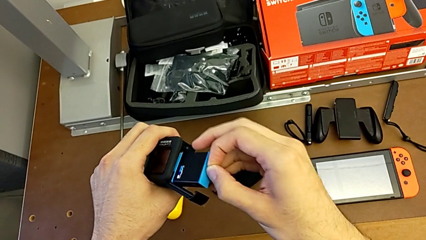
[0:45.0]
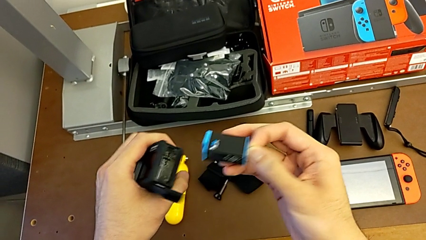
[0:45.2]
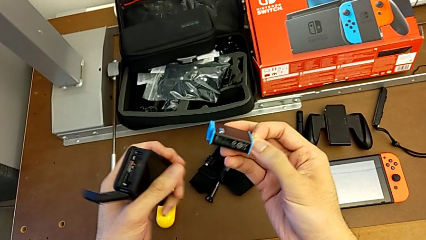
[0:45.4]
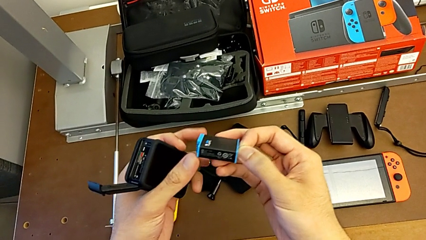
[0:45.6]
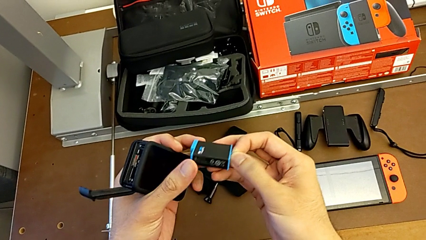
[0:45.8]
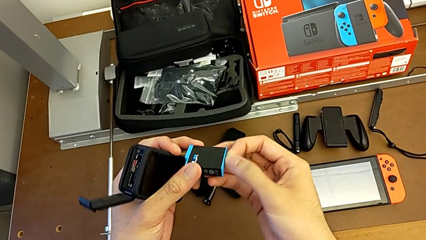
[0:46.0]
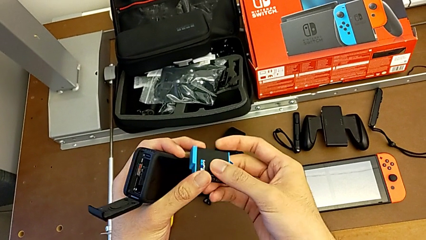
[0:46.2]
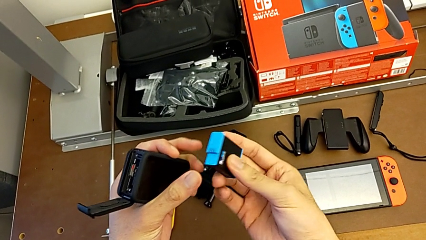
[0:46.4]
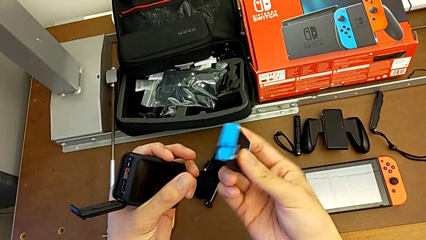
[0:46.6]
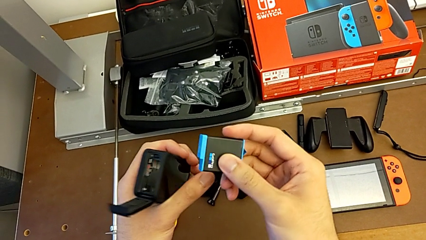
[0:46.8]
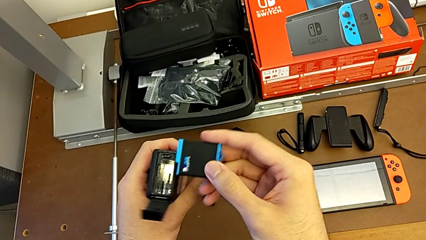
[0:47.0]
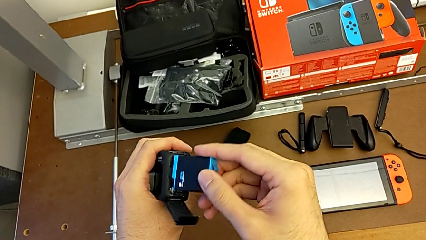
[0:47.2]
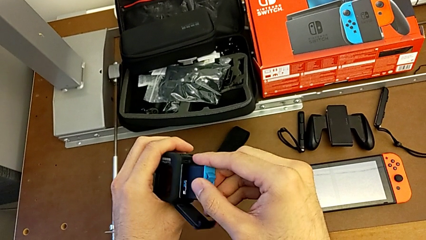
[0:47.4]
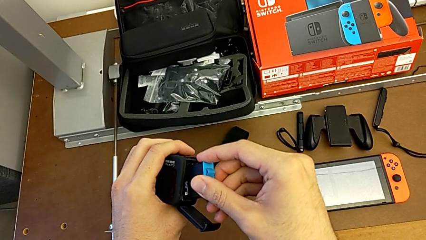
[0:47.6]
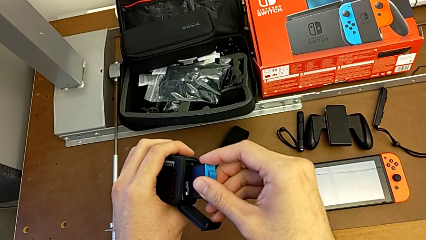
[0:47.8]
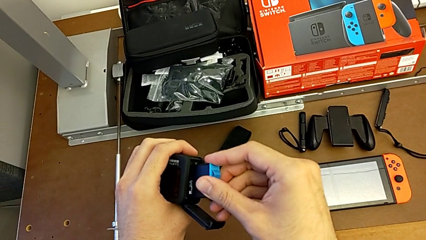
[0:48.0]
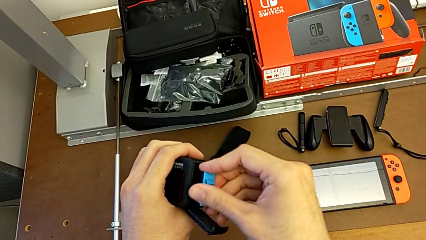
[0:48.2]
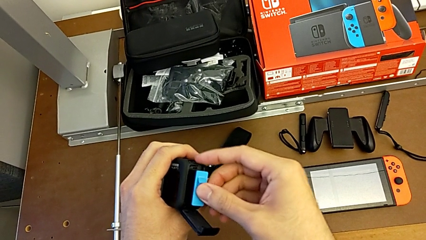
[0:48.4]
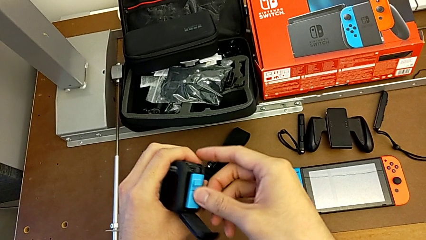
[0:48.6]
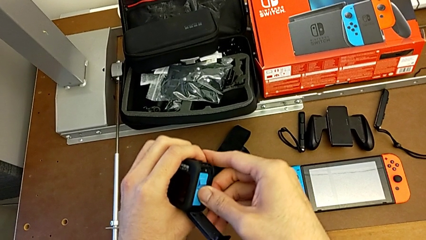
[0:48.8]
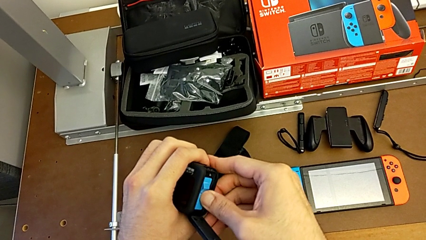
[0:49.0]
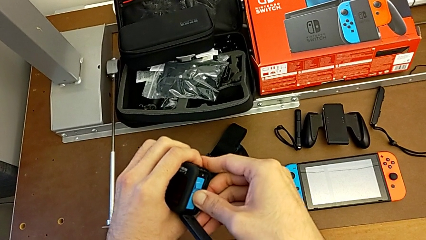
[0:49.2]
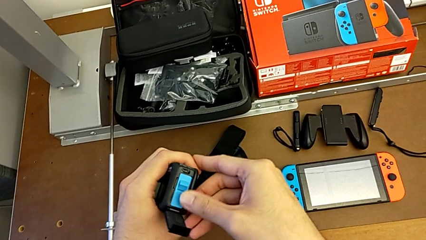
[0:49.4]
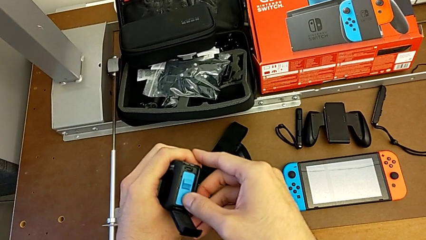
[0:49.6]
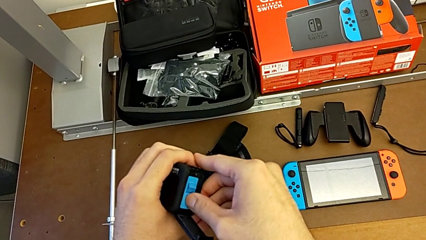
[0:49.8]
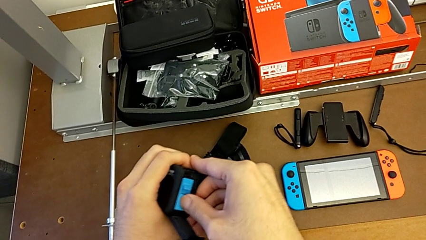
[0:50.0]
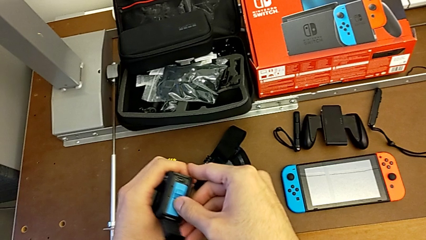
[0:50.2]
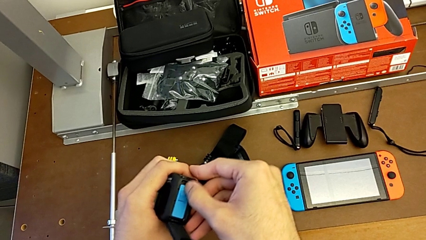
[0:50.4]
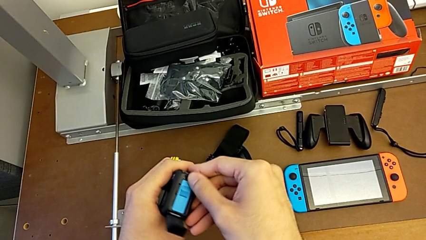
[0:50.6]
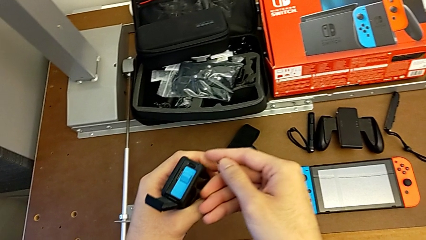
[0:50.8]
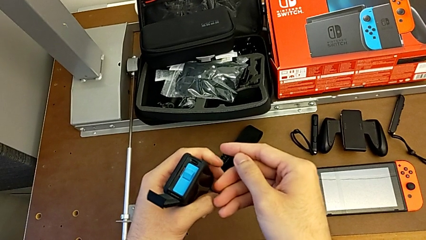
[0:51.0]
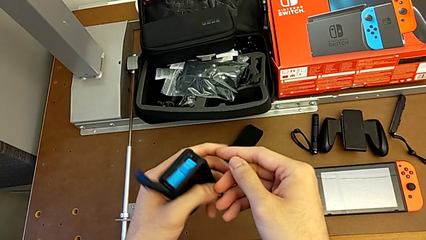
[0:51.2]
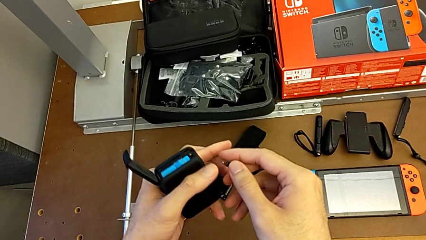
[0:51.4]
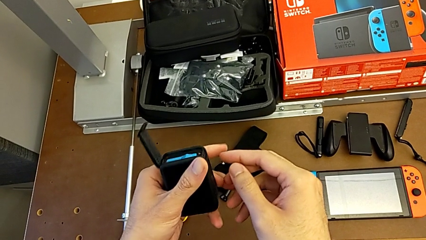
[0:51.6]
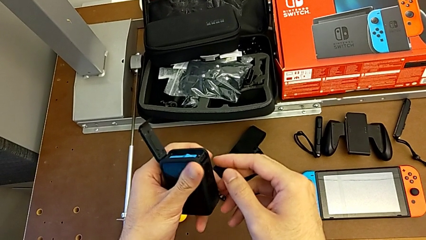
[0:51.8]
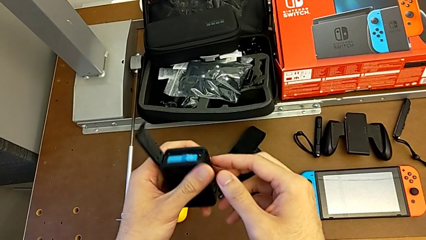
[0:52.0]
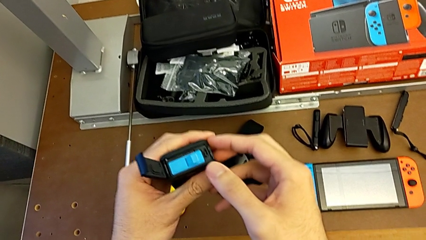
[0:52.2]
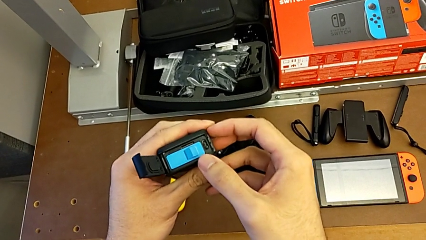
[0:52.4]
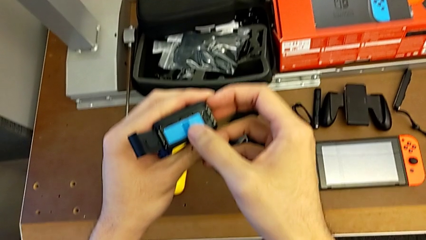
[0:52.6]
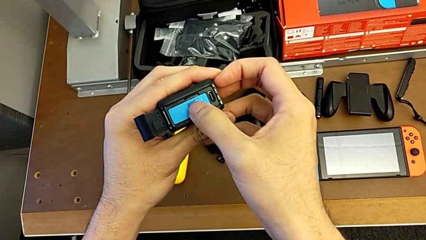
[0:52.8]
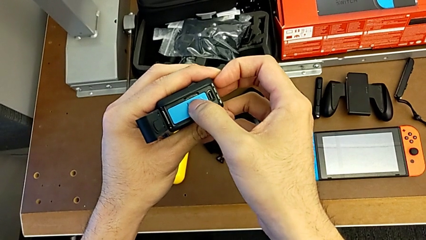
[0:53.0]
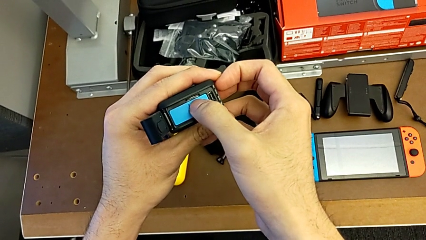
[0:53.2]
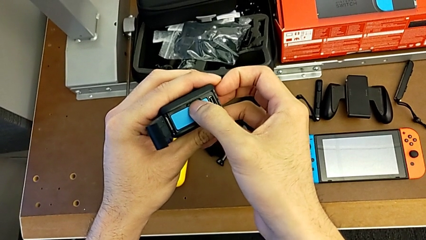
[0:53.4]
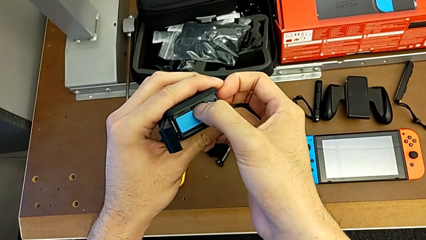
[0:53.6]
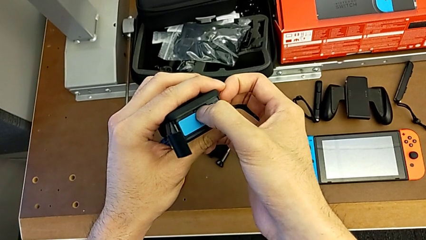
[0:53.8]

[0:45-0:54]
The camera wearer is exchanging a battery. They insert the new battery and hold the GoPro.

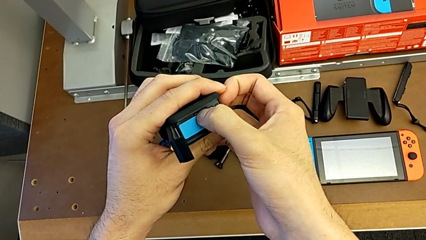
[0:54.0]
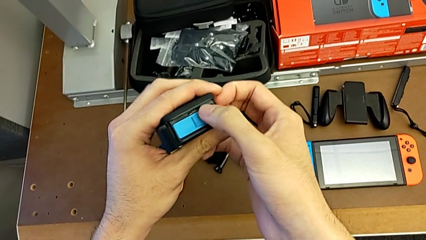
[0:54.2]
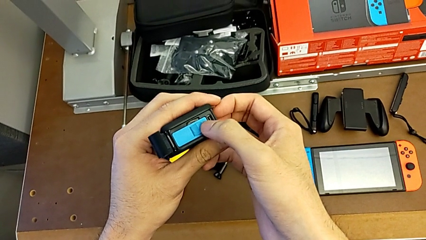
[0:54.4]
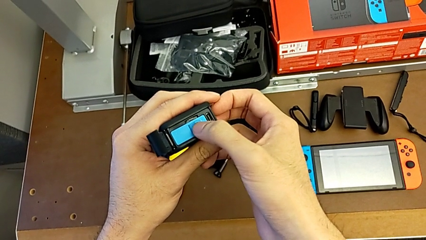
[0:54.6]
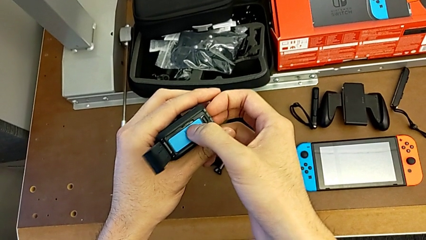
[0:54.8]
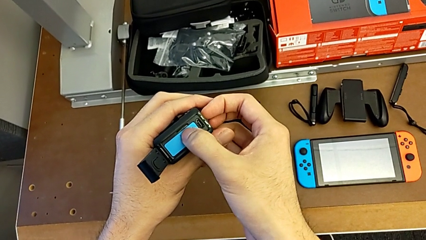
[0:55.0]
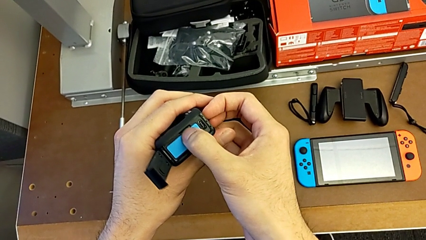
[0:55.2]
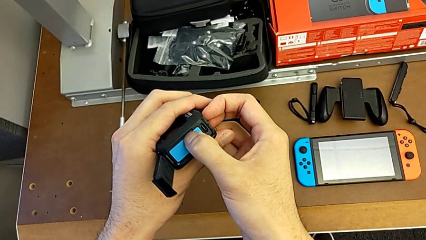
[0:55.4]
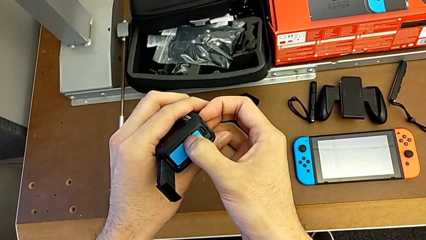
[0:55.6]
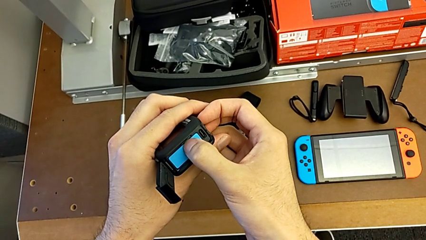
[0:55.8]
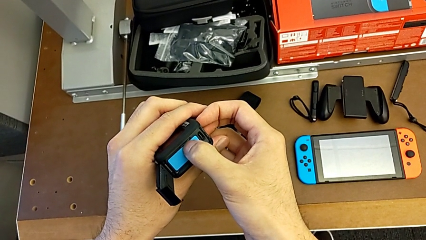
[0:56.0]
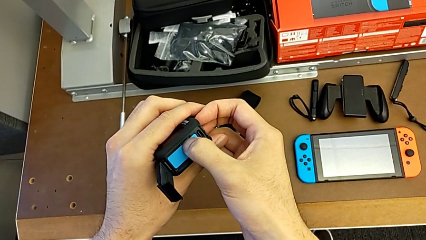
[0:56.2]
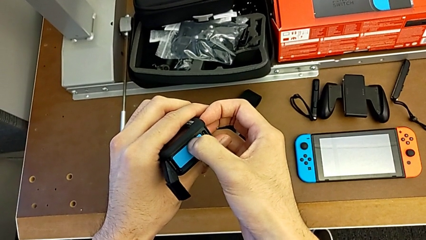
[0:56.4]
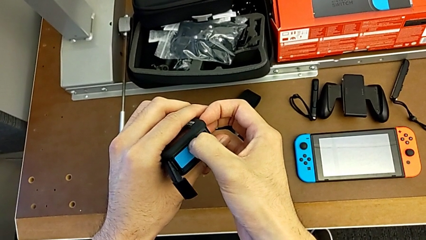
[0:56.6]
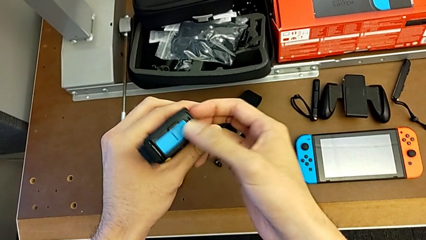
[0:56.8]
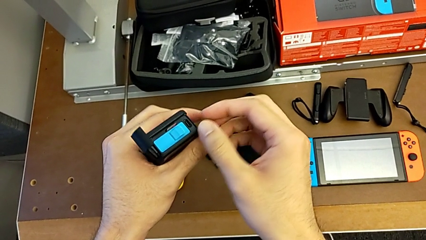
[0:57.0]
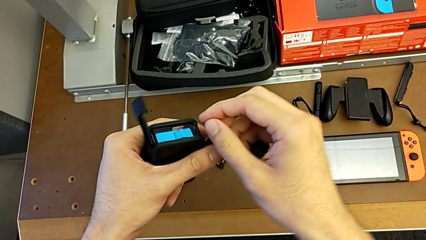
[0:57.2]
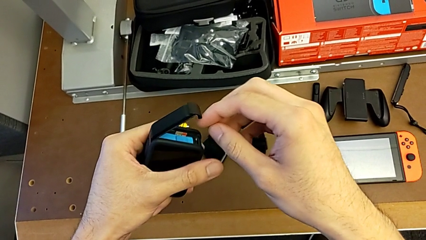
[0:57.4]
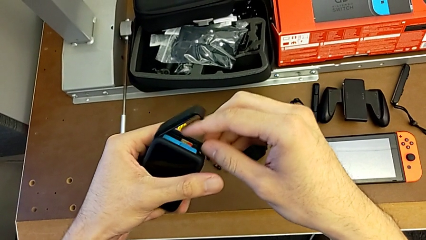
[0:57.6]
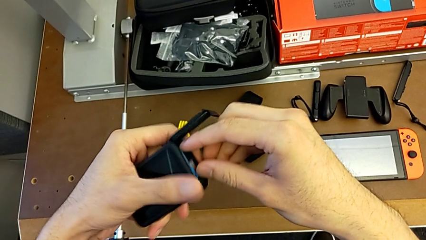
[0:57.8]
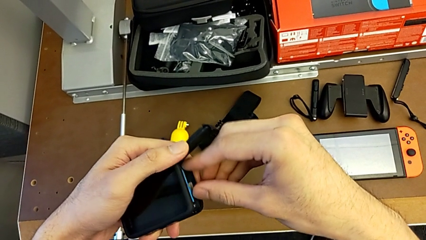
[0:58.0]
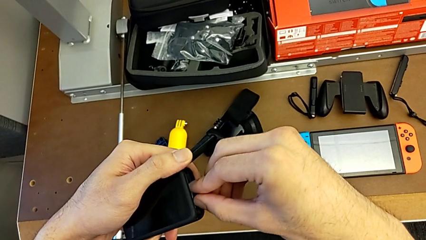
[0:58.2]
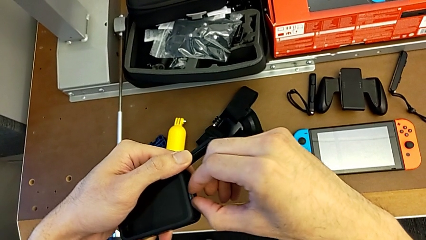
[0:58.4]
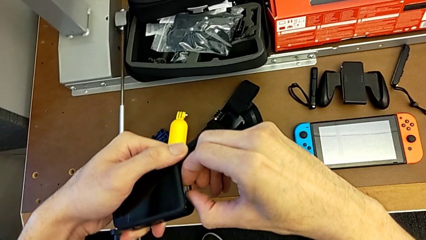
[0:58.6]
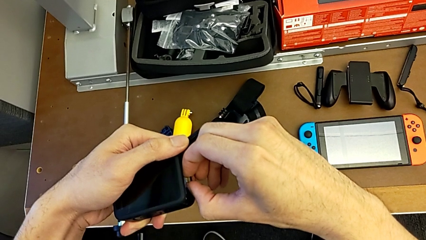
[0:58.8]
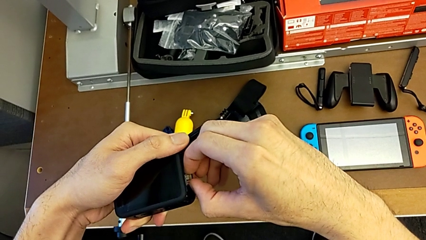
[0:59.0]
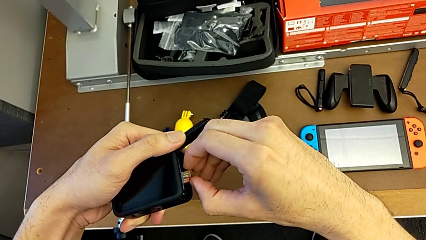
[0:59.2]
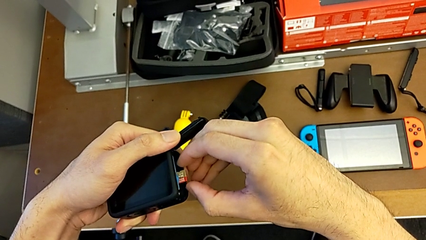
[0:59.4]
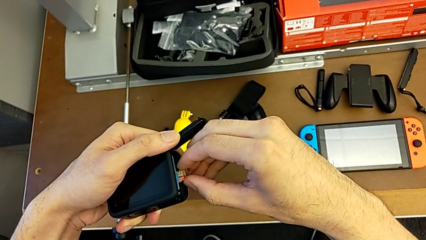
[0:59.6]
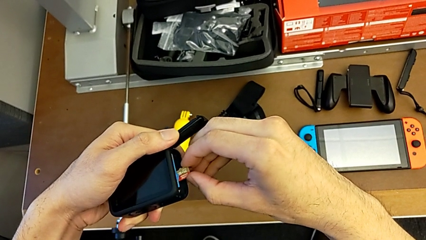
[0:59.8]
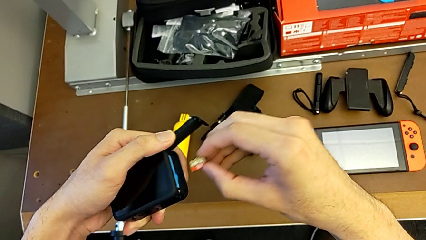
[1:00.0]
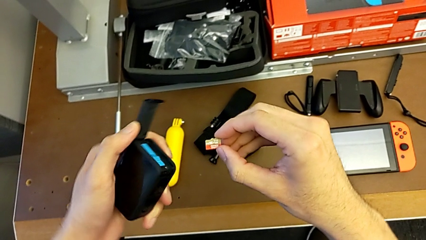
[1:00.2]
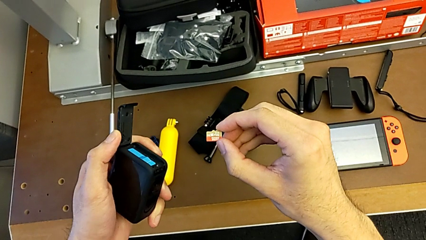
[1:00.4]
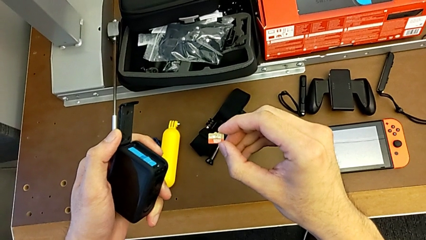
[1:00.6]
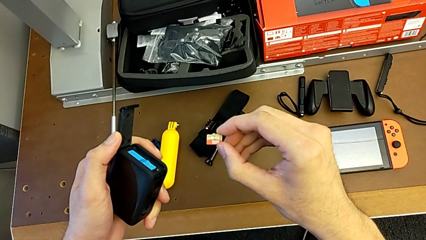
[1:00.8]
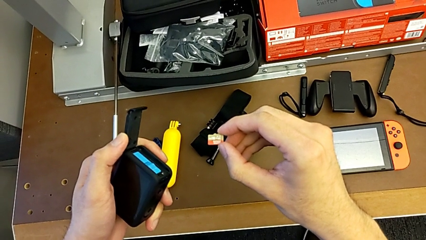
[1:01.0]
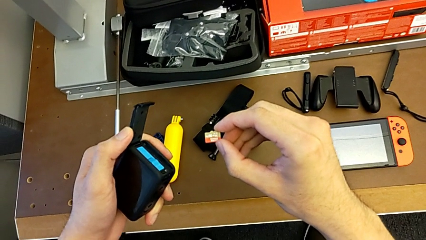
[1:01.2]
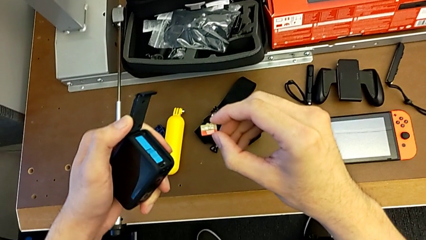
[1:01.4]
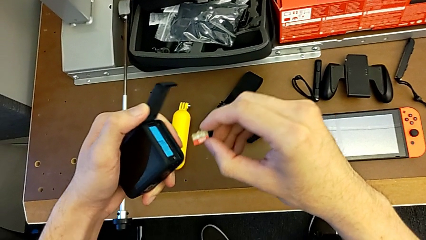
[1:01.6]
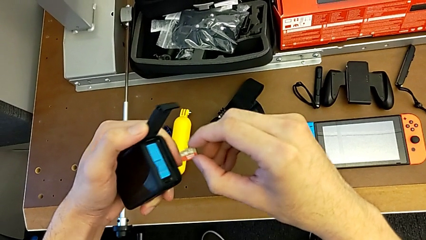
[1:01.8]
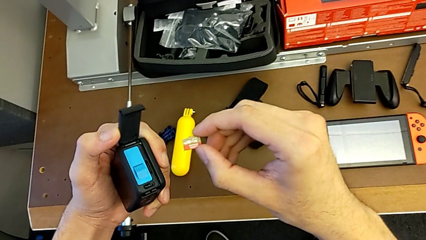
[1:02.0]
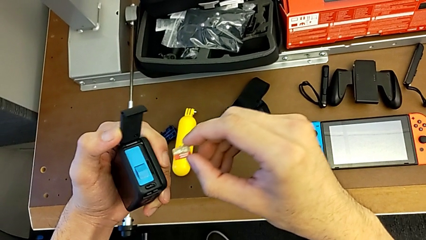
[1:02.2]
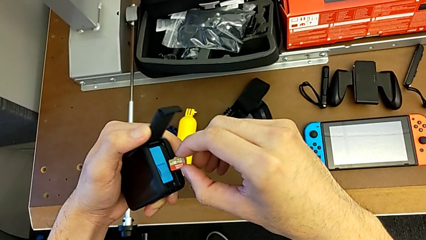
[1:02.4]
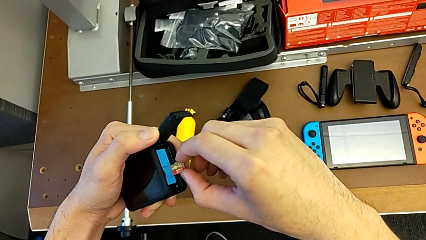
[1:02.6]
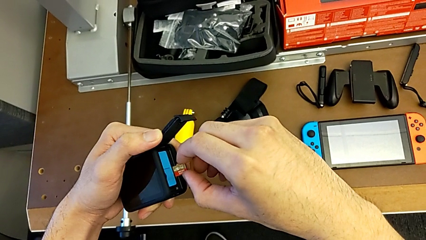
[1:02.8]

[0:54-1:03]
The camera wearer is exchanging an SD card. They push the SD card and withdraw it.
